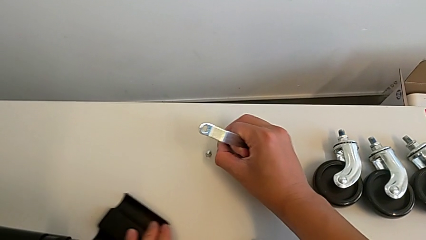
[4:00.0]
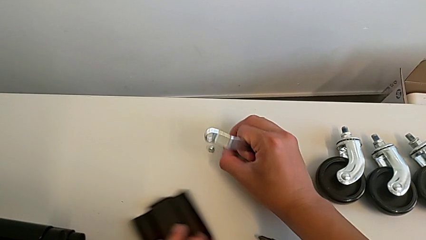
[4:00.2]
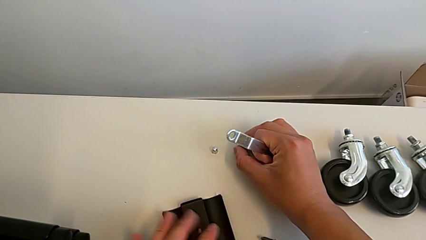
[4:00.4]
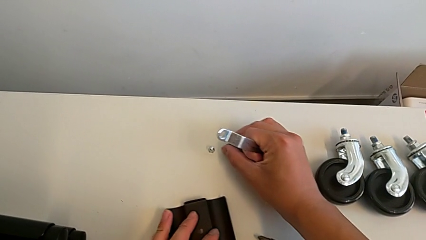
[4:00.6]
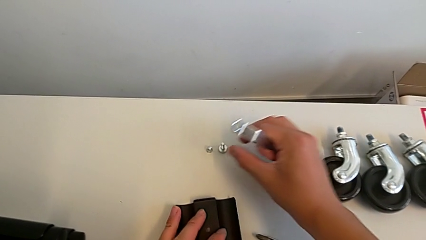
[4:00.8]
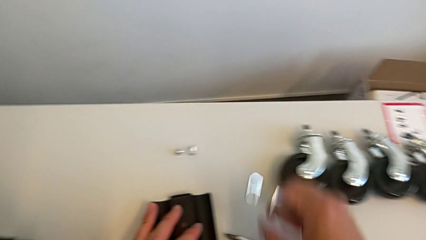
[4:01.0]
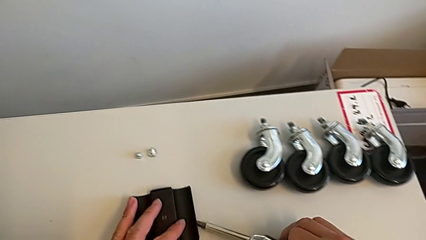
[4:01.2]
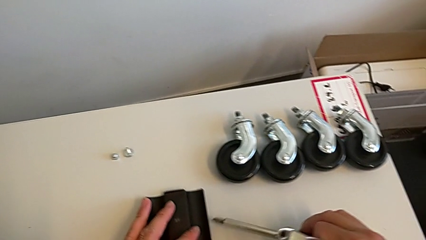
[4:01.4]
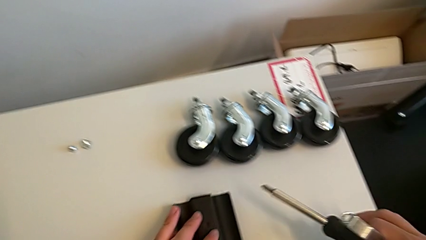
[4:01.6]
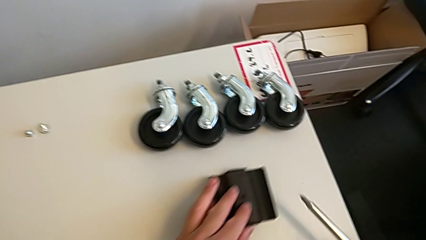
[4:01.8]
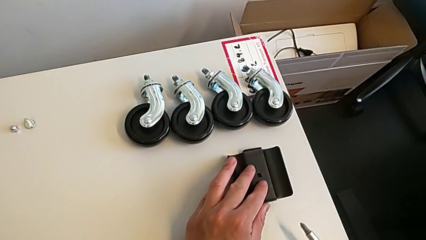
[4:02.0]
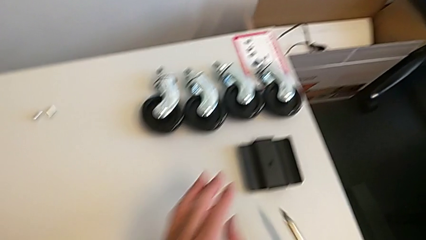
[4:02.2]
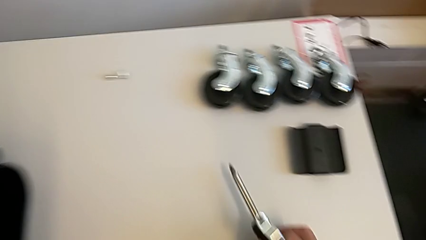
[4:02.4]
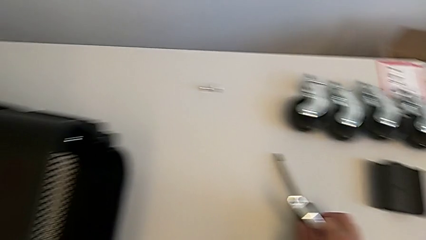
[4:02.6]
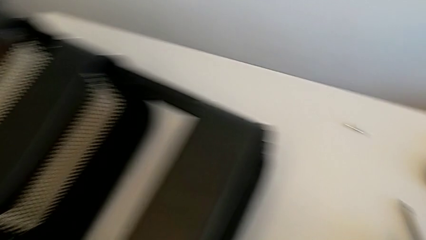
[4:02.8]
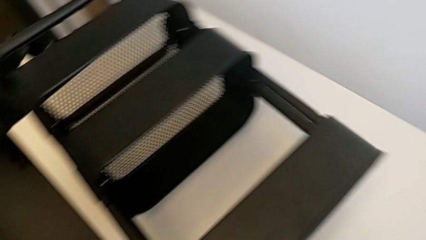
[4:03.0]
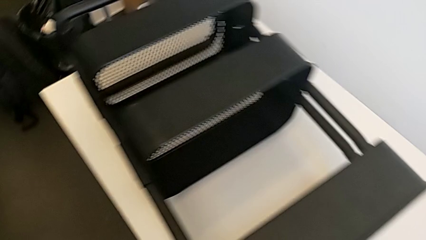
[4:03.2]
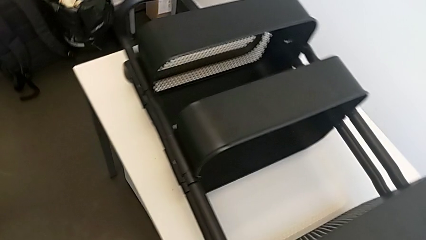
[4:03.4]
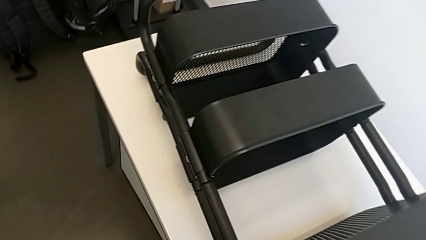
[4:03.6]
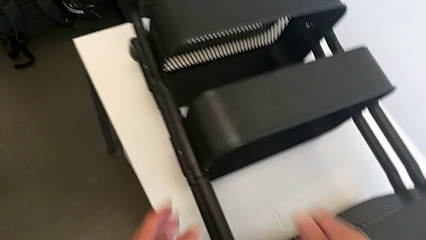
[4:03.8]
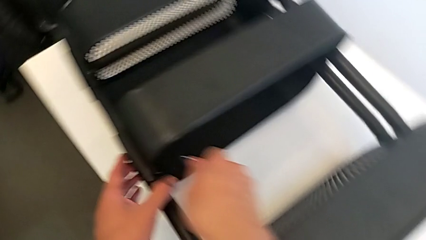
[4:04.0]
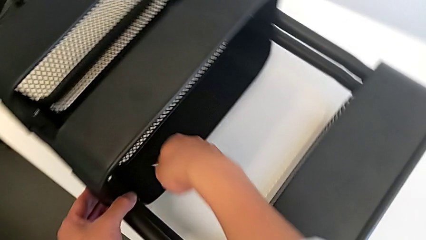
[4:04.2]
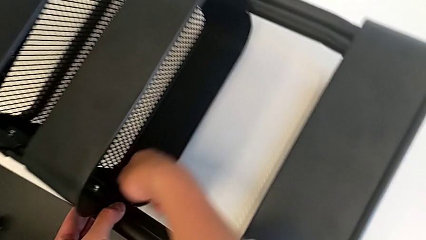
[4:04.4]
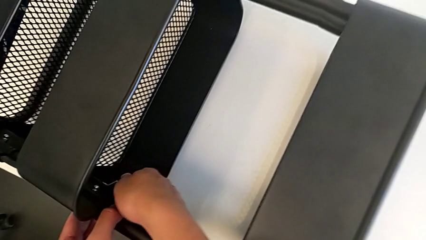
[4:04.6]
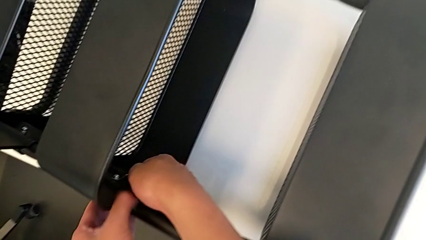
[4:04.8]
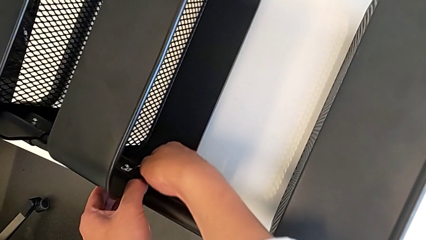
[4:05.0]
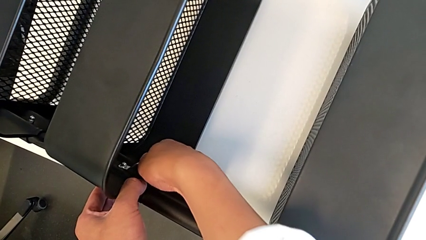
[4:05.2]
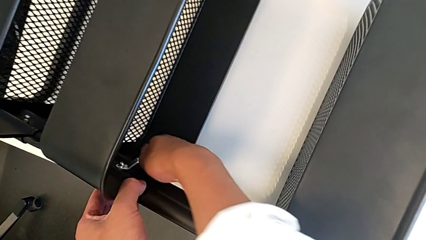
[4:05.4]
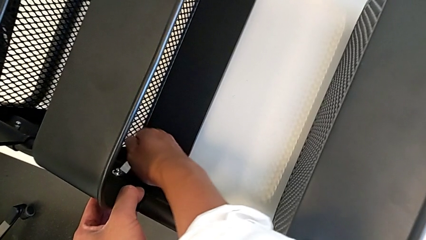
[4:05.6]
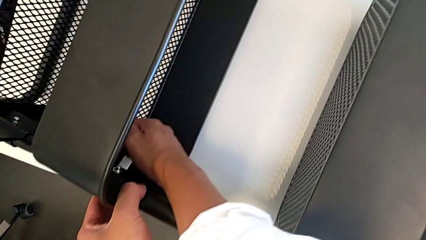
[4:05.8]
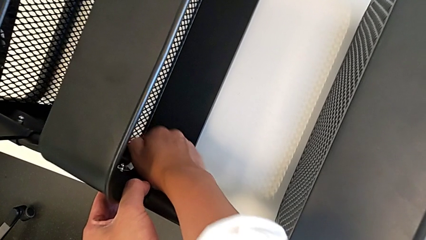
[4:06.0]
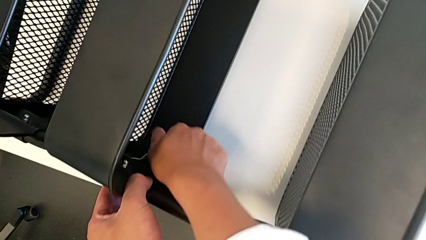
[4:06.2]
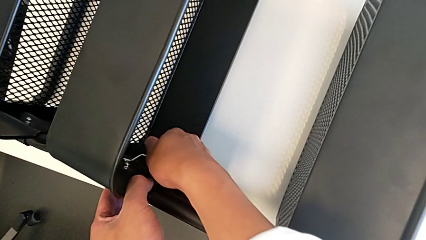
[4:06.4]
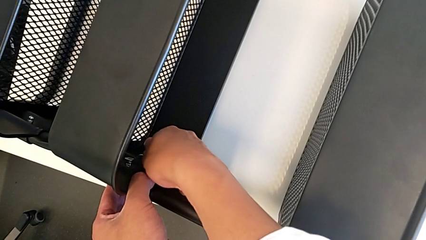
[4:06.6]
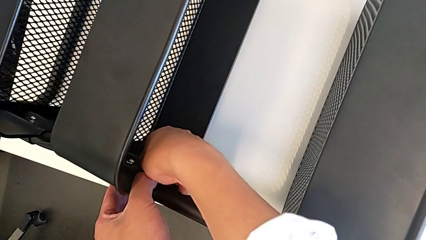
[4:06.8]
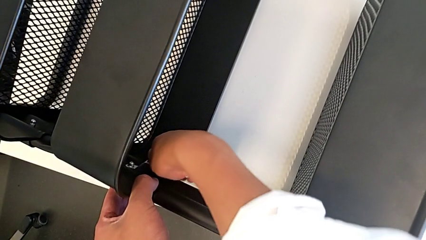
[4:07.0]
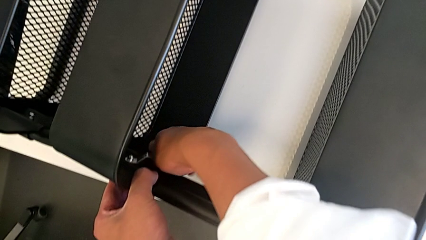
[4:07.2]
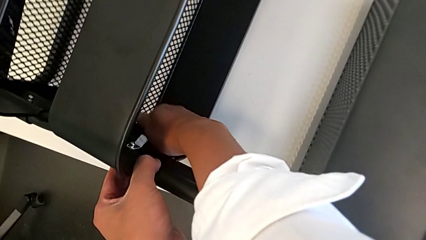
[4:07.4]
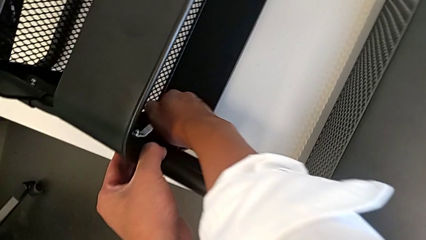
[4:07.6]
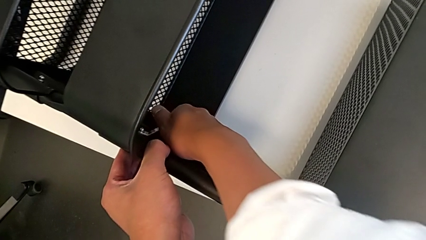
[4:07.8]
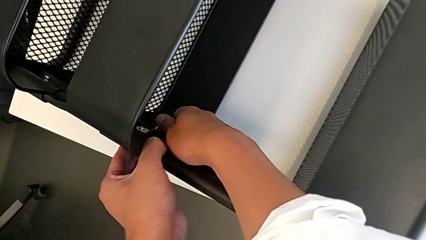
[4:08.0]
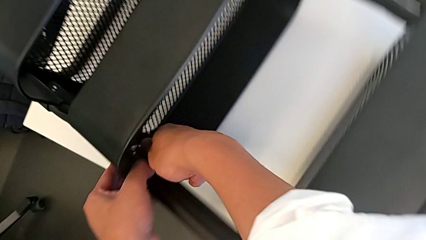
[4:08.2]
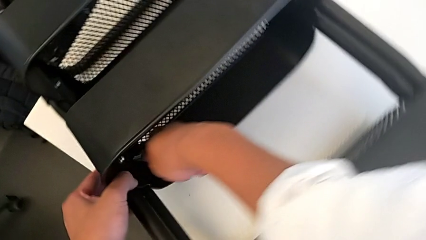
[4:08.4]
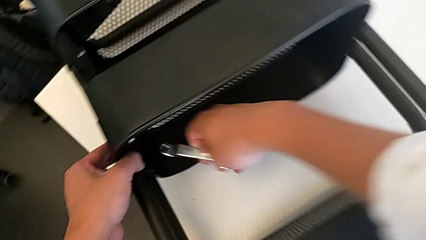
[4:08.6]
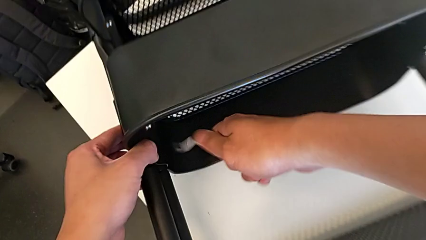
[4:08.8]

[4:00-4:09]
The camera wearer is disassembling the middle tray of the rolling cart. They place the bolt with the right hand, slide the bracket with the left hand, place the hexagonal wrench, insert it and begin to unscrew the hexagon cap nut.
